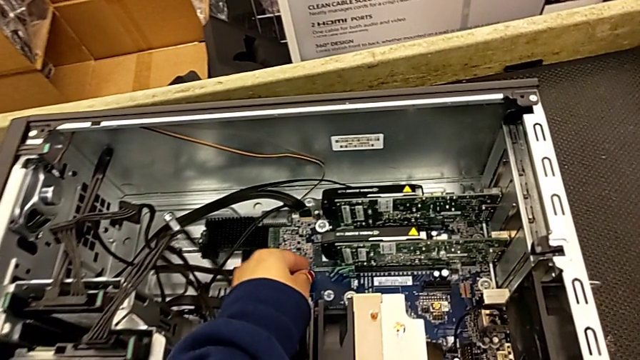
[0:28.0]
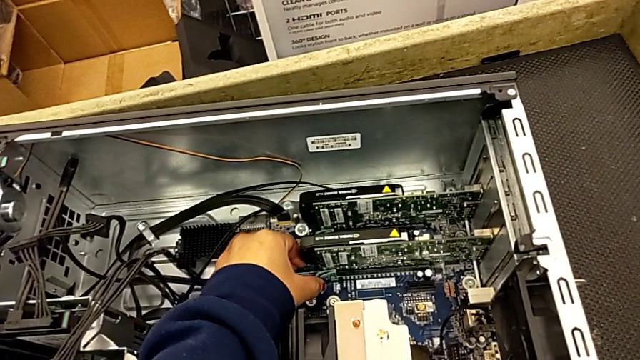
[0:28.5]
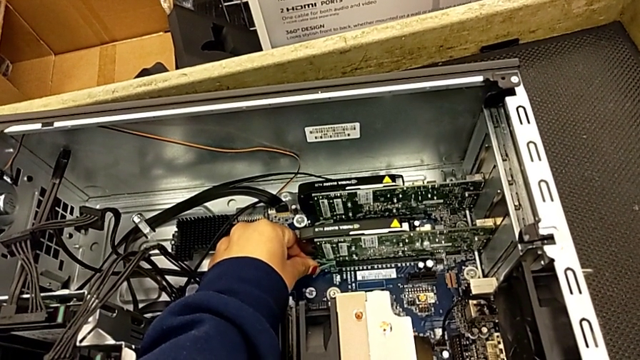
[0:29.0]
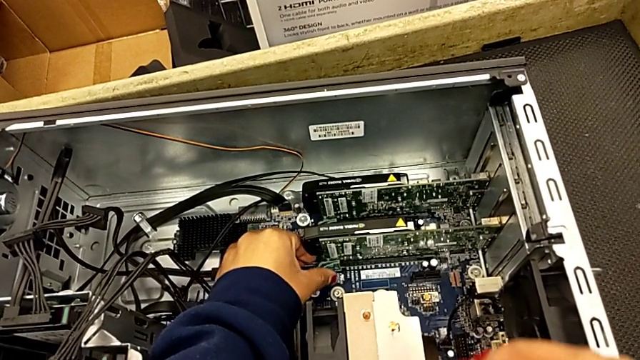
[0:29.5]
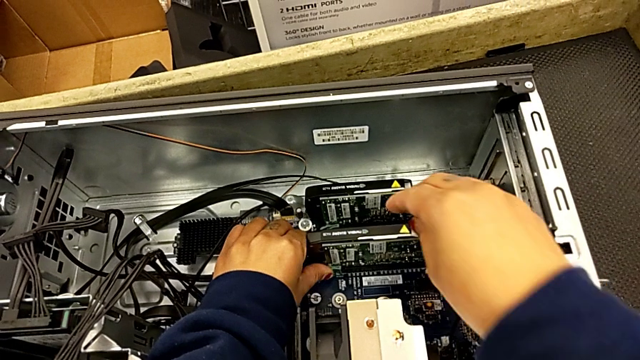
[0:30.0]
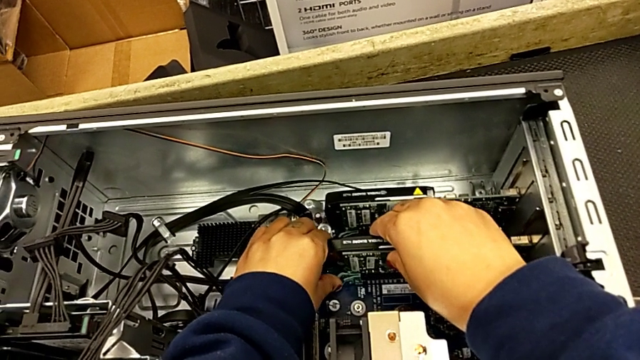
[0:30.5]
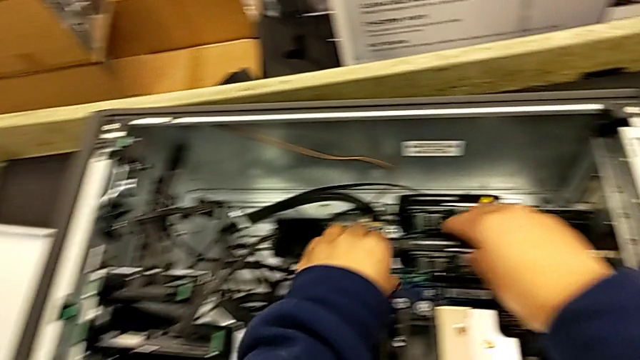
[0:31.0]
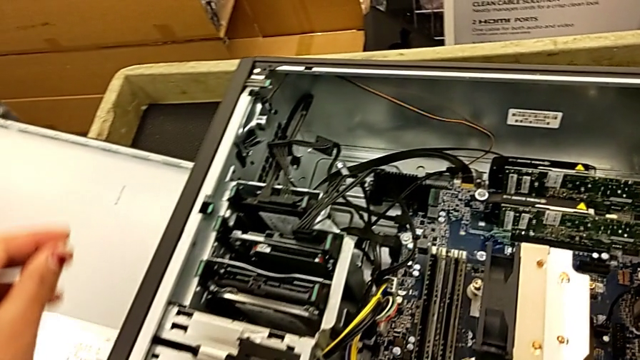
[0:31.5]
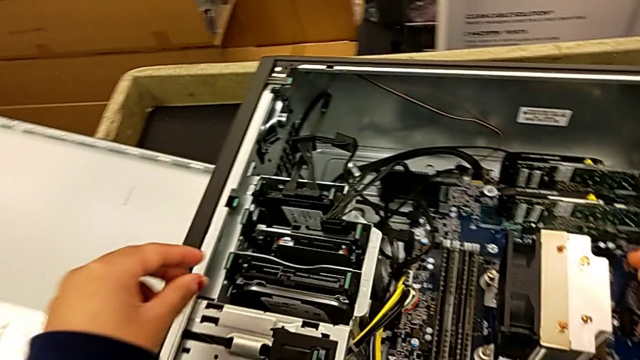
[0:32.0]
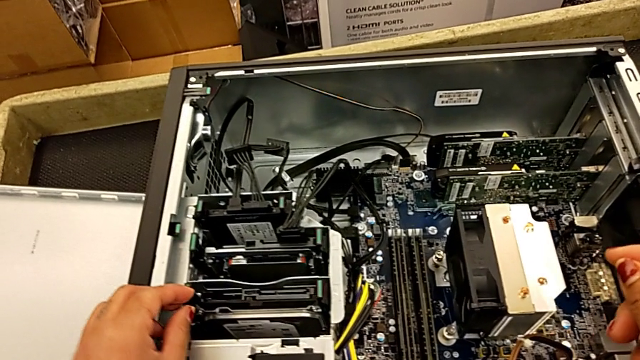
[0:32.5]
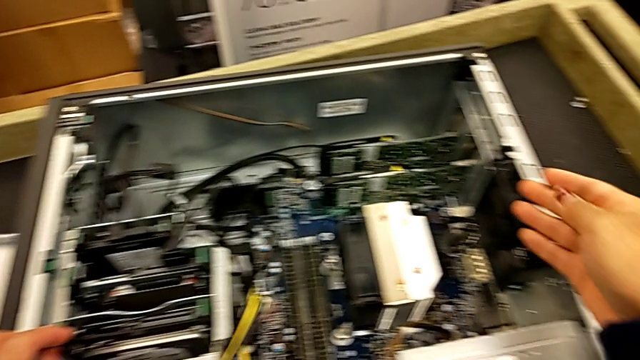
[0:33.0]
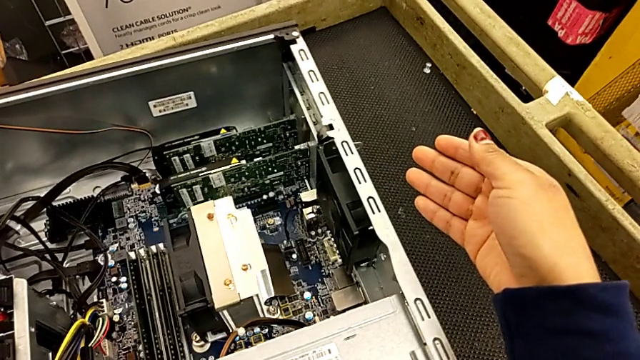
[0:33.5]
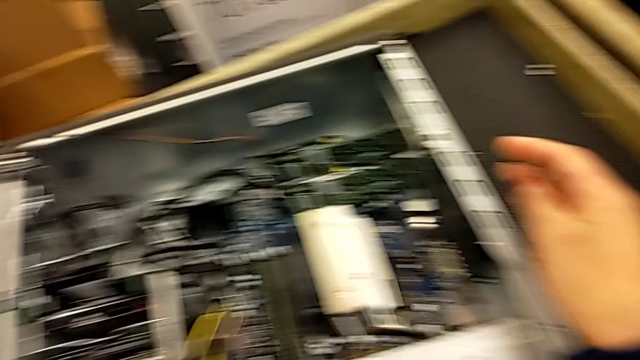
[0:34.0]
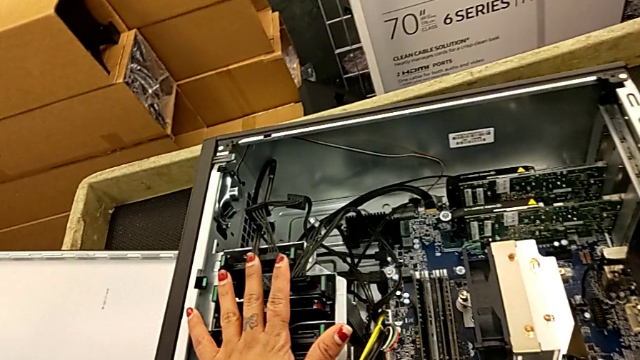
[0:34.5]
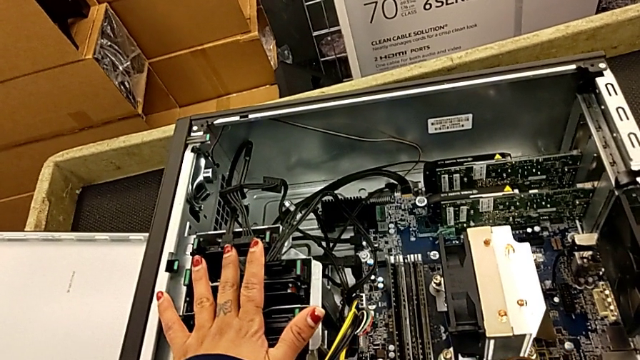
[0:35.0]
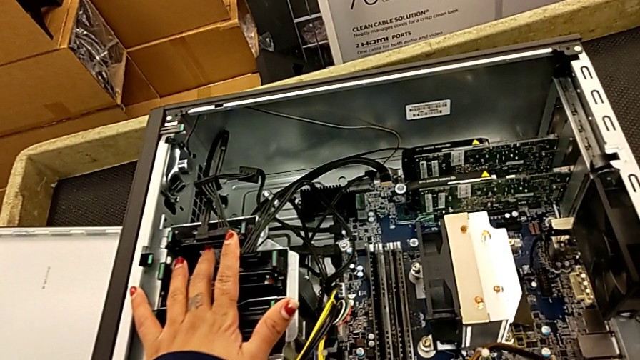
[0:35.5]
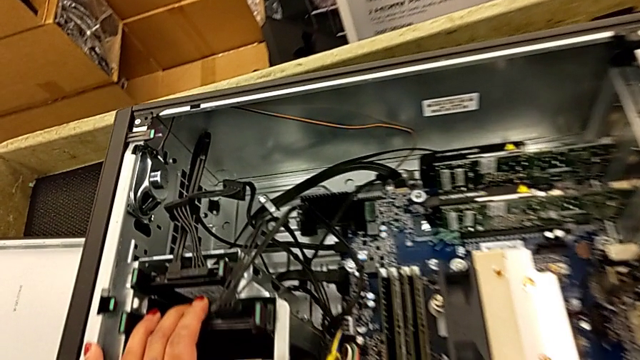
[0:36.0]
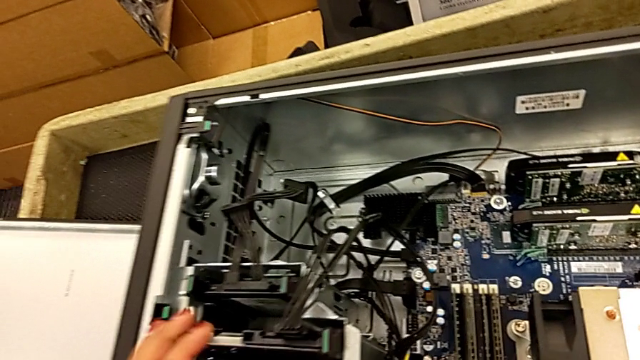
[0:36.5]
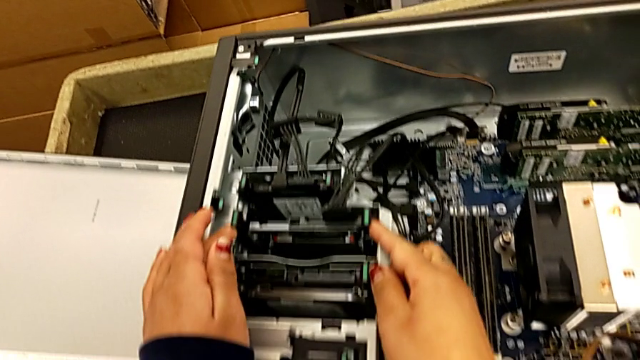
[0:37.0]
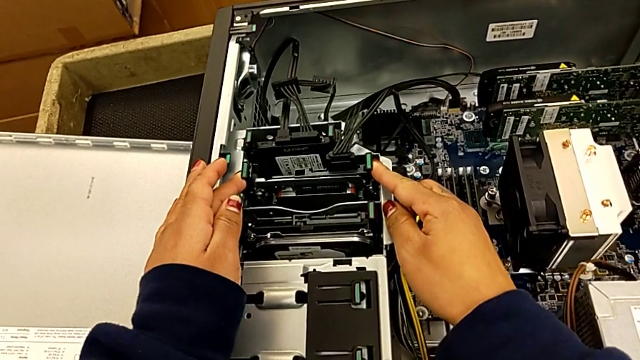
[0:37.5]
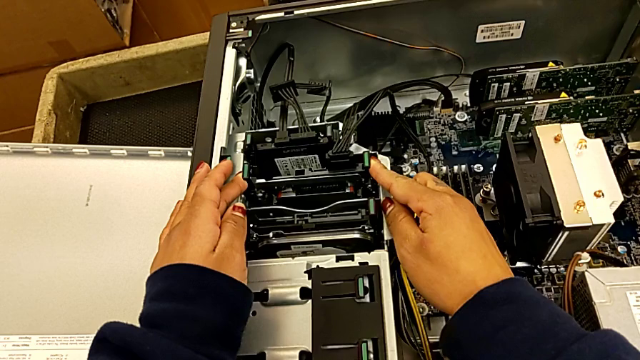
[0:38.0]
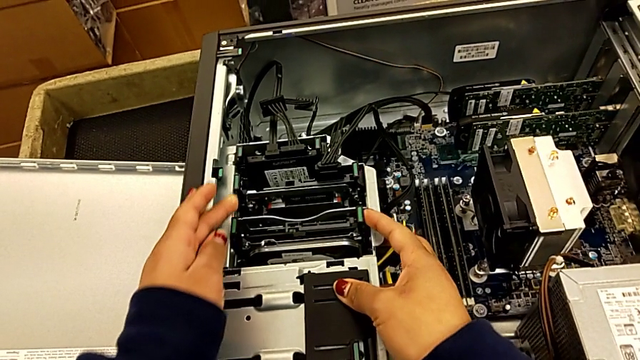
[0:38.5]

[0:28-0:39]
The camera wearer is inspecting the computer tower. They grab the graphic card and inspect the computer tower twice.

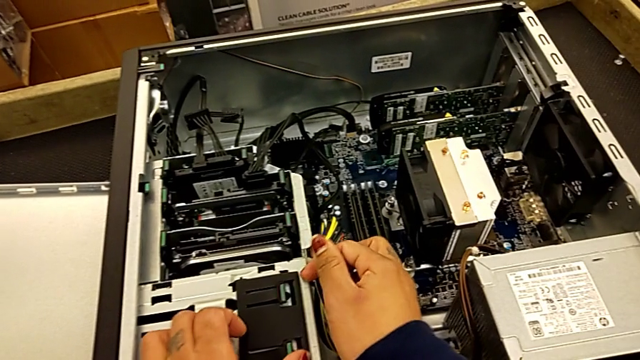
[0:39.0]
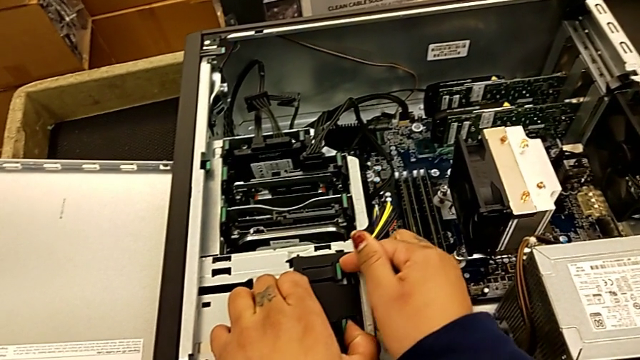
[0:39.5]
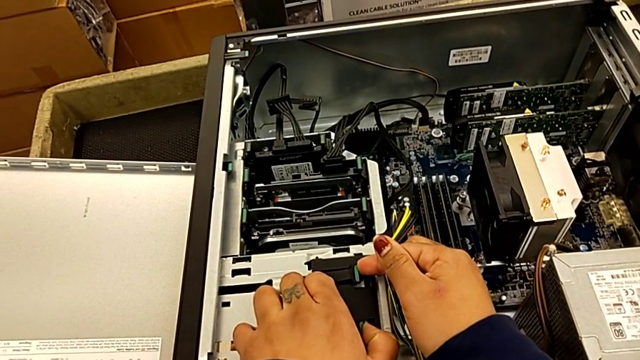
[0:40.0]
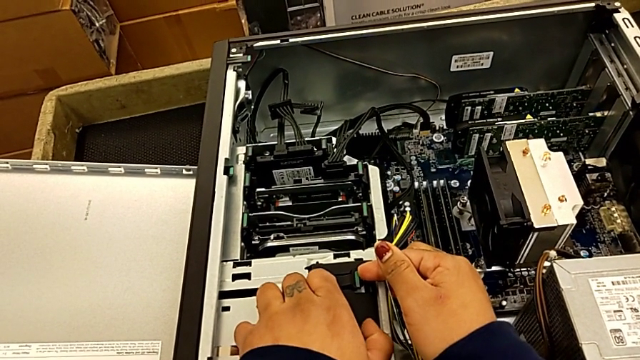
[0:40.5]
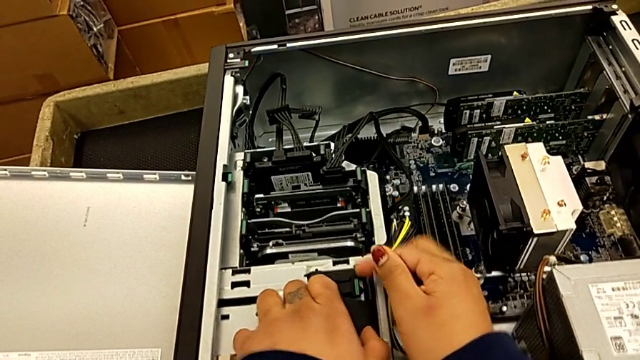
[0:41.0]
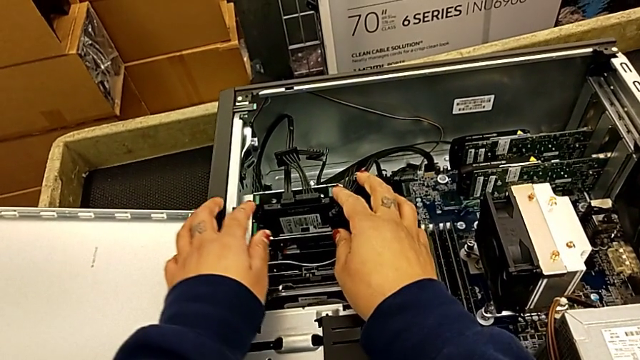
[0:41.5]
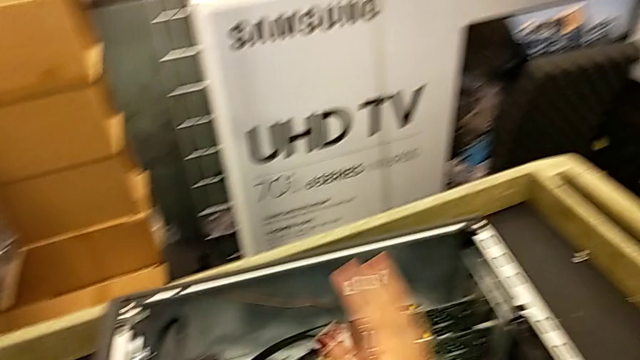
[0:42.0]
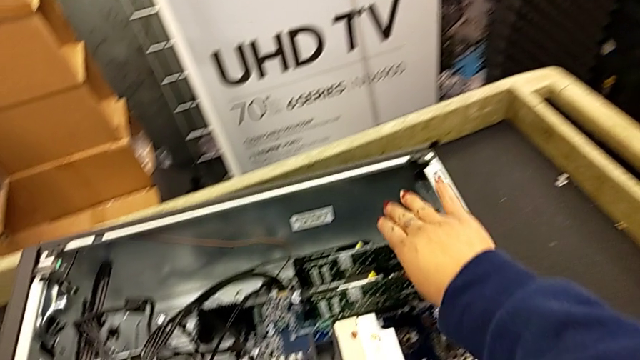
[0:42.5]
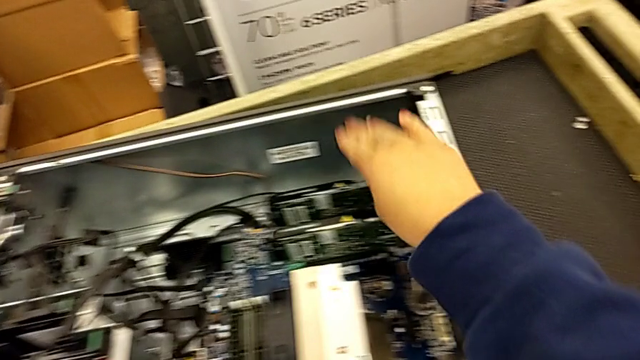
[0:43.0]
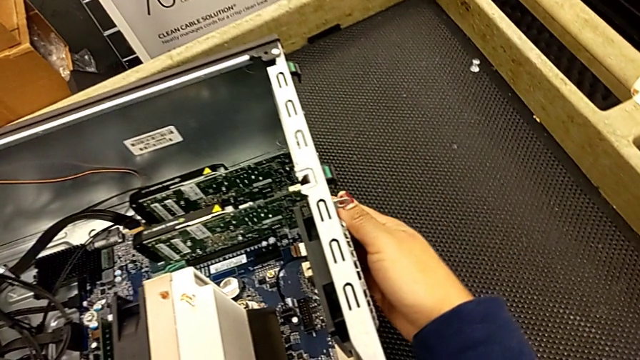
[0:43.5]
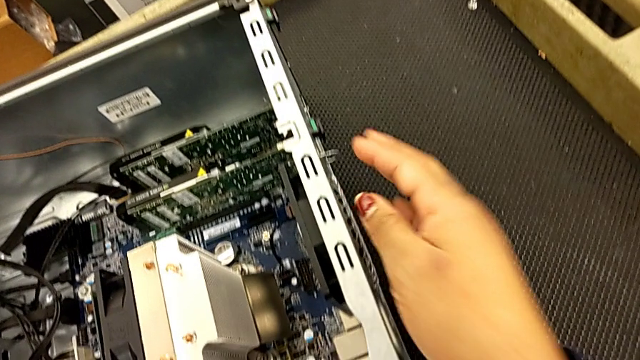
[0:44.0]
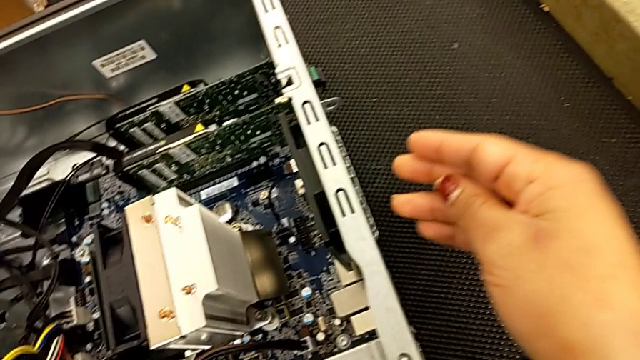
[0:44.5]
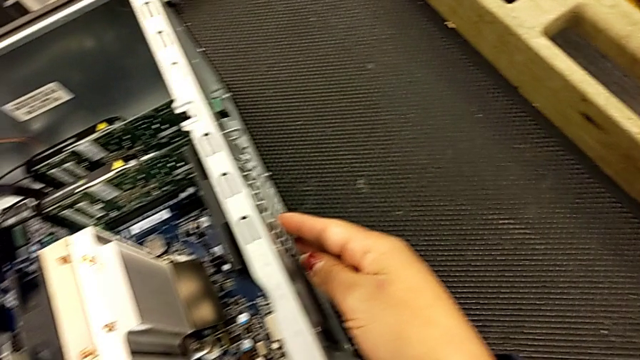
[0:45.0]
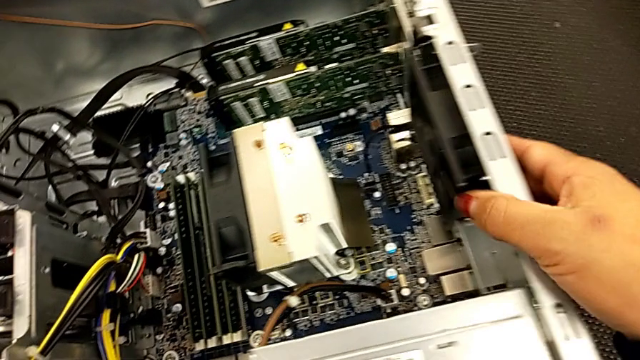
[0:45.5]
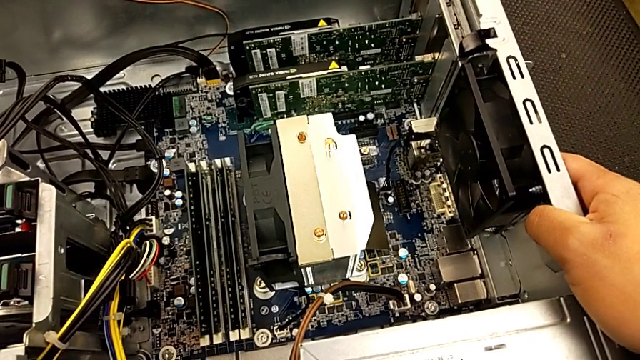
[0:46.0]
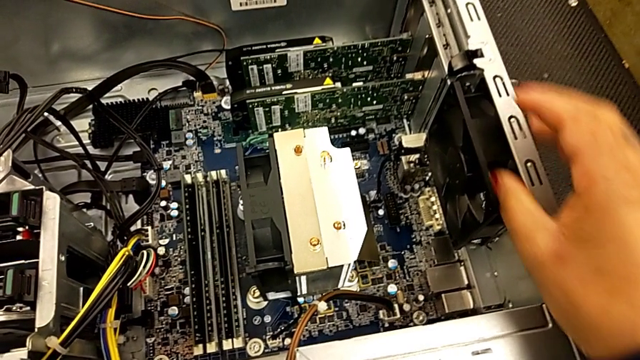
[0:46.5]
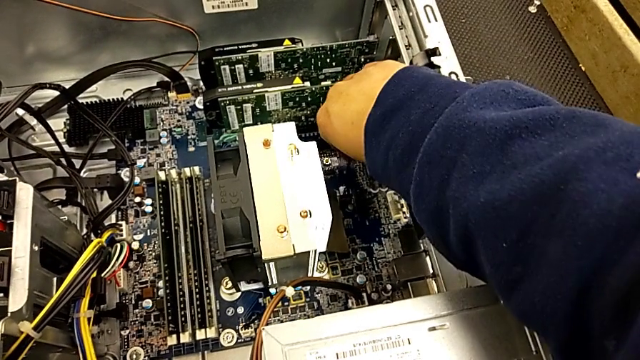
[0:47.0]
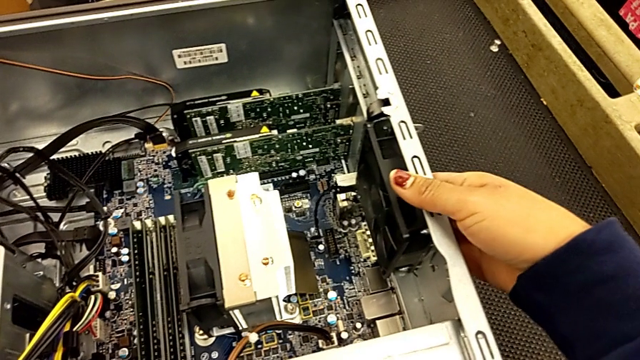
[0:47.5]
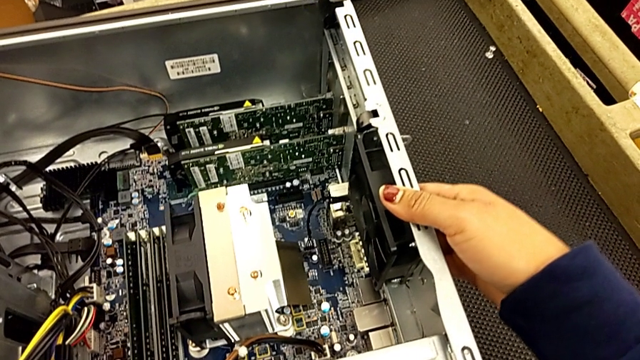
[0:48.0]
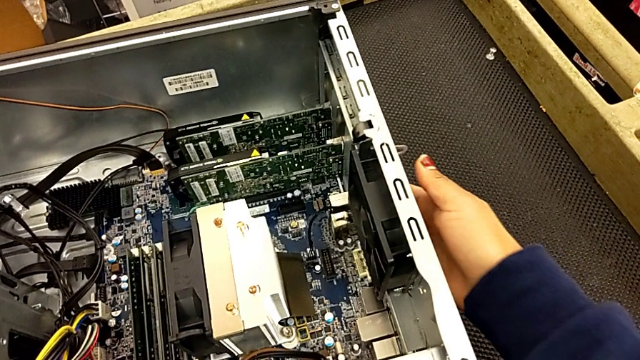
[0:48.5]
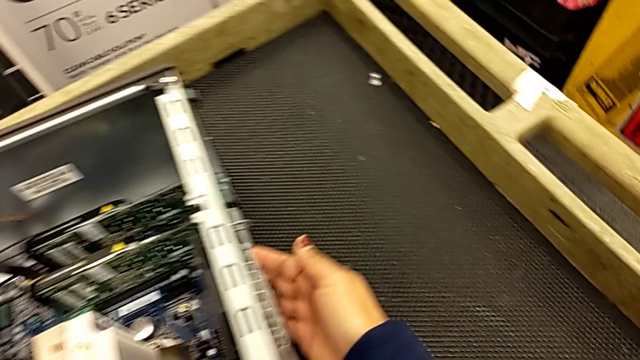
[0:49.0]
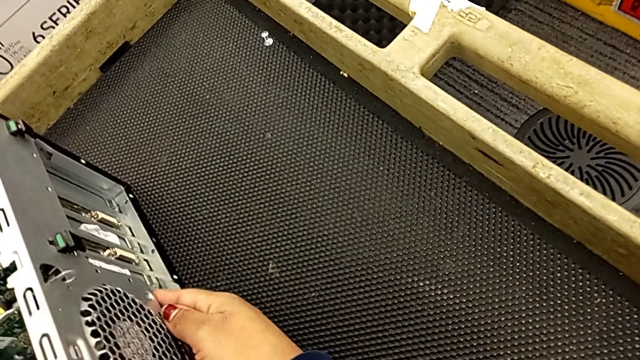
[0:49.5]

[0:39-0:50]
The camera wearer is inspecting the computer tower. They inspect the computer tower twice.
